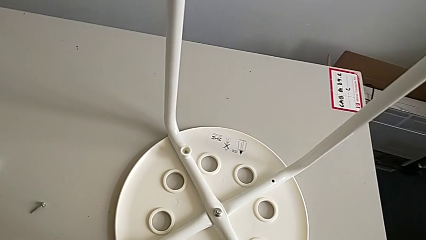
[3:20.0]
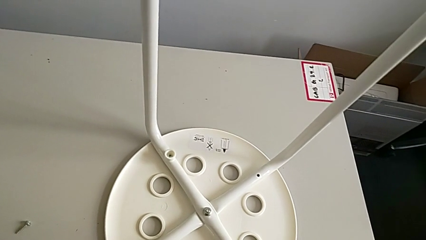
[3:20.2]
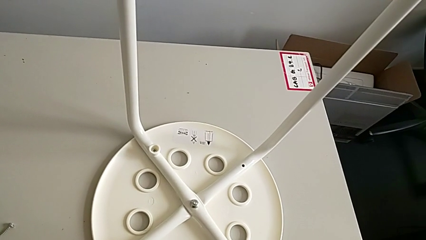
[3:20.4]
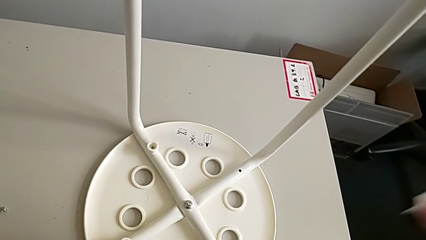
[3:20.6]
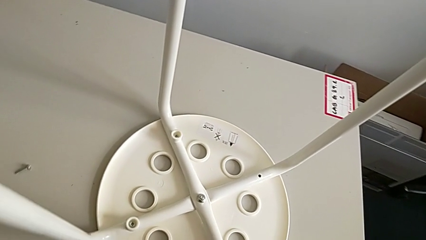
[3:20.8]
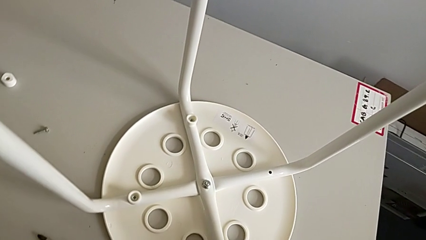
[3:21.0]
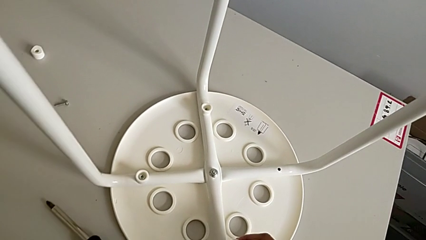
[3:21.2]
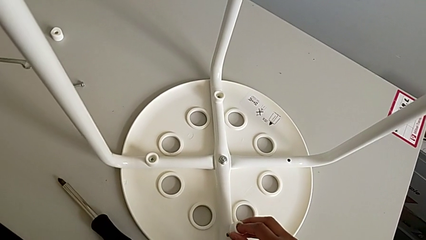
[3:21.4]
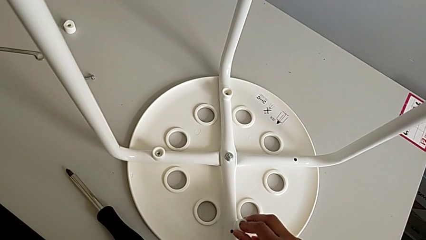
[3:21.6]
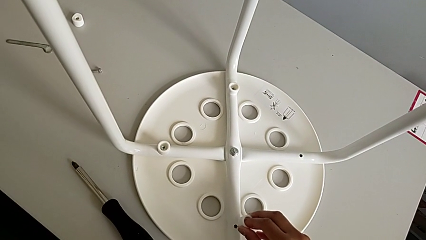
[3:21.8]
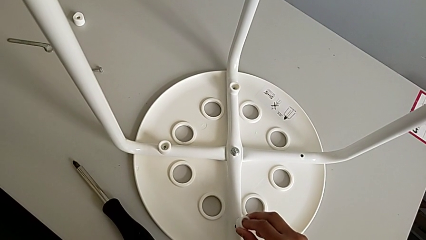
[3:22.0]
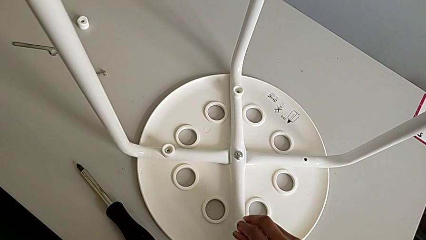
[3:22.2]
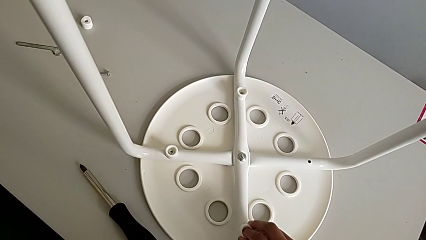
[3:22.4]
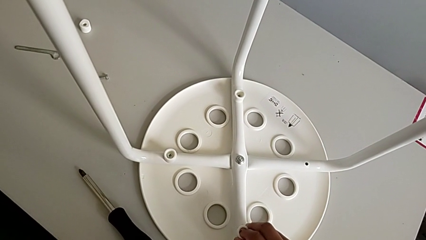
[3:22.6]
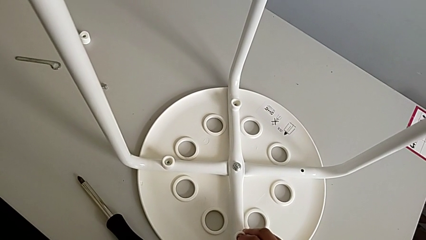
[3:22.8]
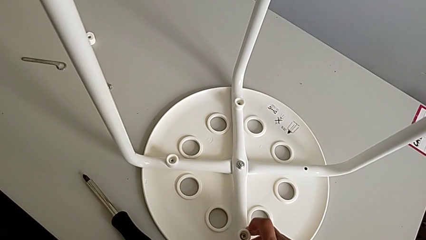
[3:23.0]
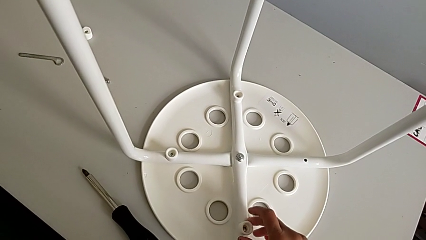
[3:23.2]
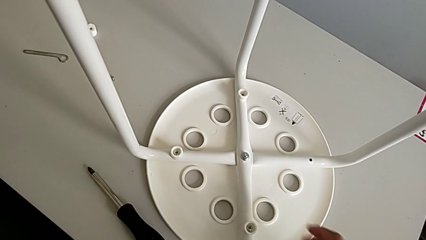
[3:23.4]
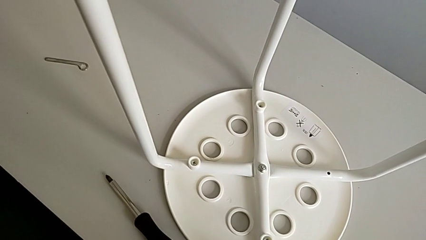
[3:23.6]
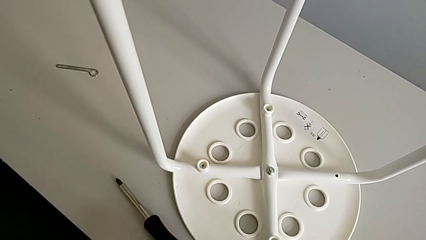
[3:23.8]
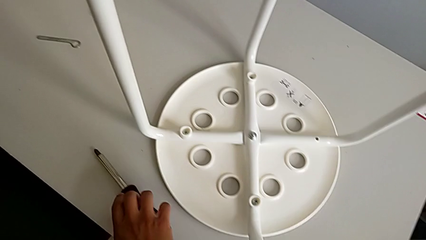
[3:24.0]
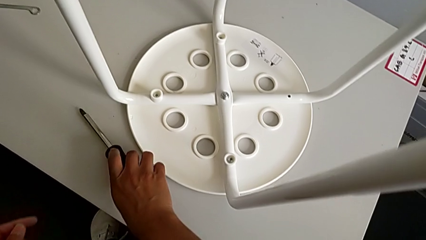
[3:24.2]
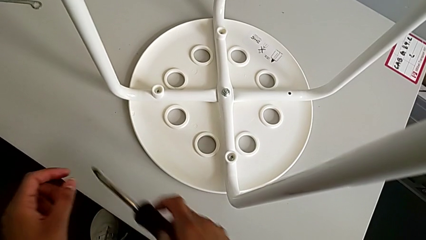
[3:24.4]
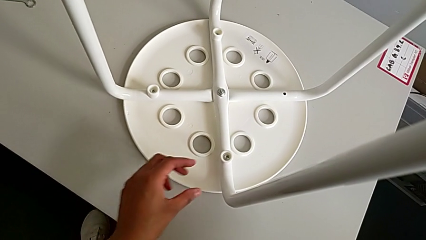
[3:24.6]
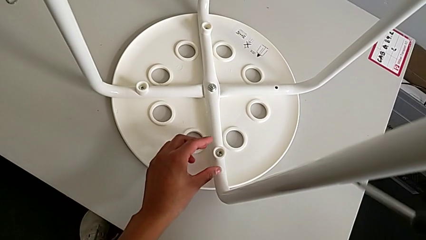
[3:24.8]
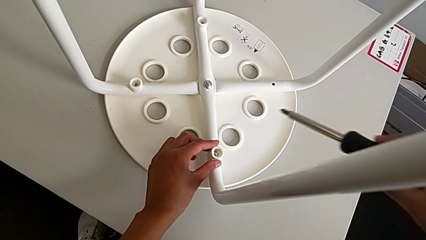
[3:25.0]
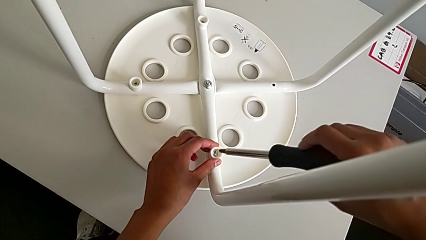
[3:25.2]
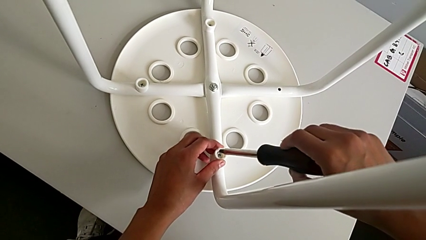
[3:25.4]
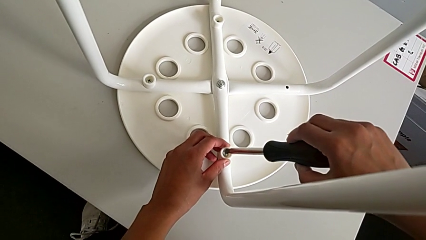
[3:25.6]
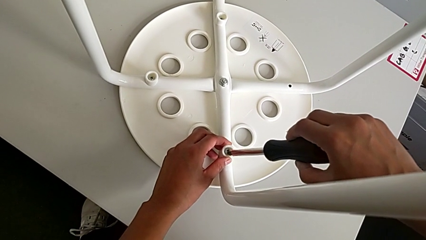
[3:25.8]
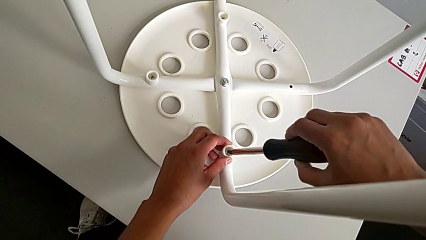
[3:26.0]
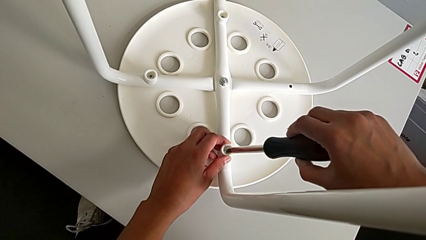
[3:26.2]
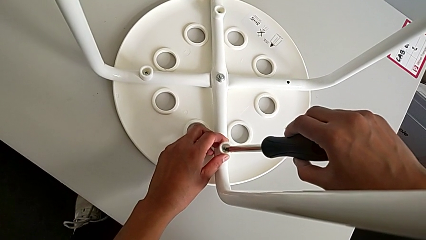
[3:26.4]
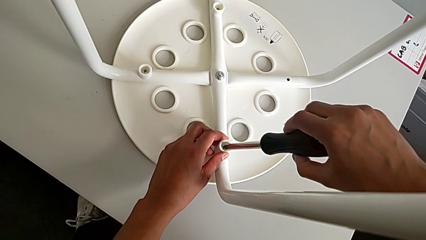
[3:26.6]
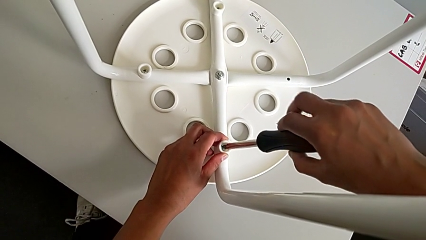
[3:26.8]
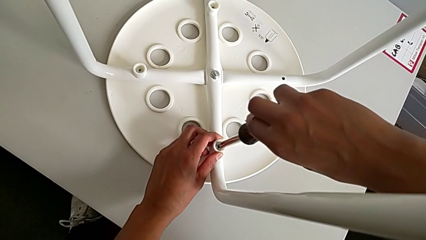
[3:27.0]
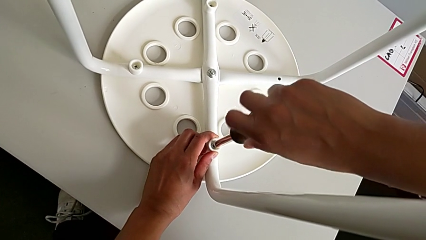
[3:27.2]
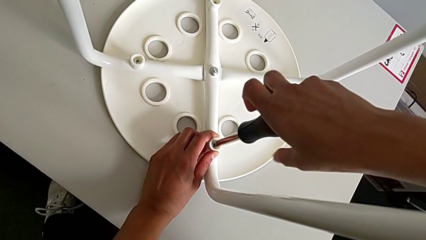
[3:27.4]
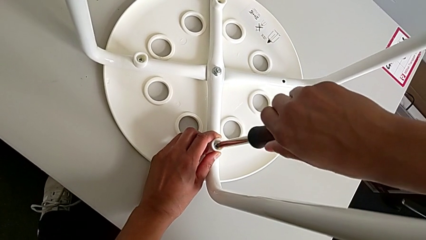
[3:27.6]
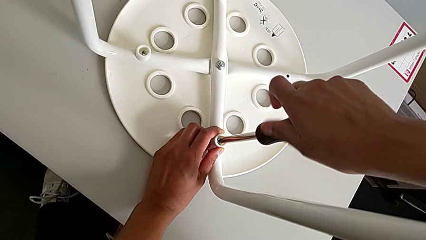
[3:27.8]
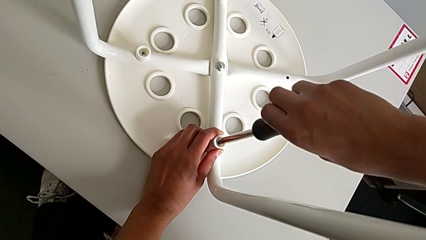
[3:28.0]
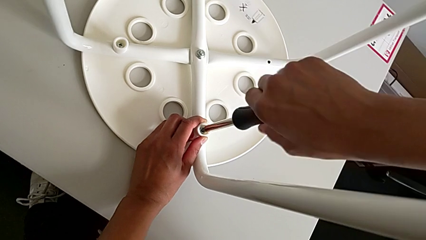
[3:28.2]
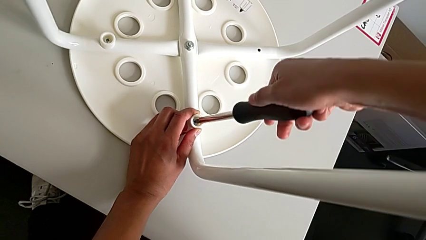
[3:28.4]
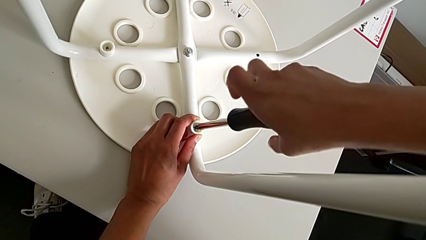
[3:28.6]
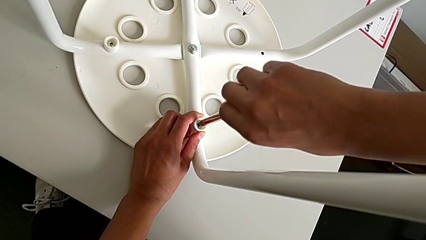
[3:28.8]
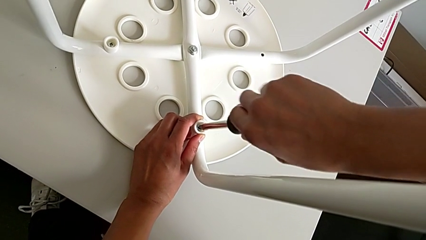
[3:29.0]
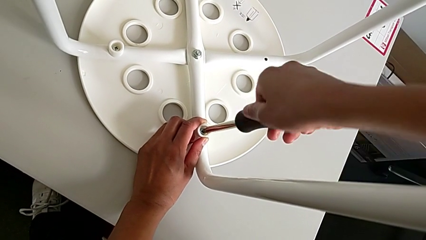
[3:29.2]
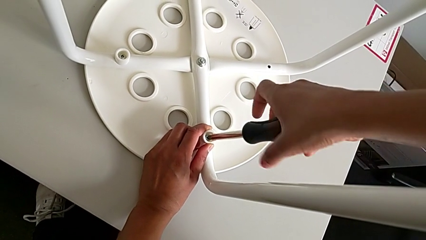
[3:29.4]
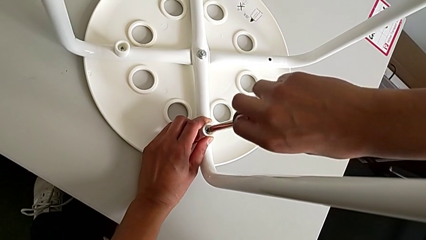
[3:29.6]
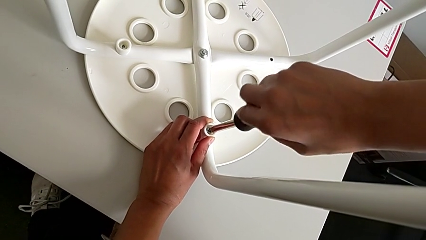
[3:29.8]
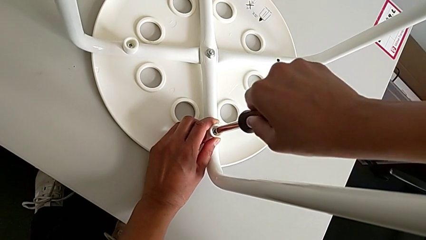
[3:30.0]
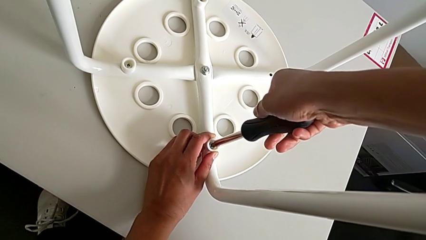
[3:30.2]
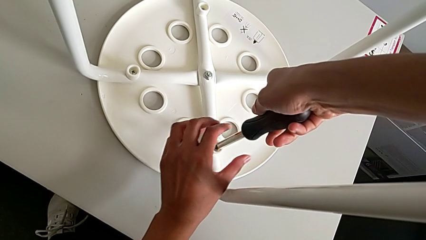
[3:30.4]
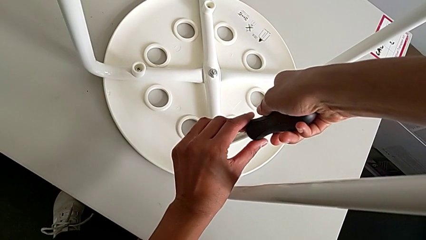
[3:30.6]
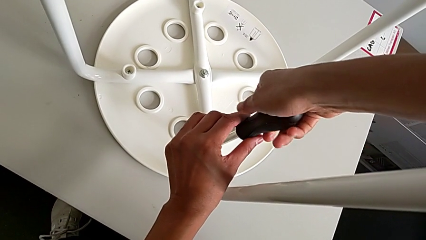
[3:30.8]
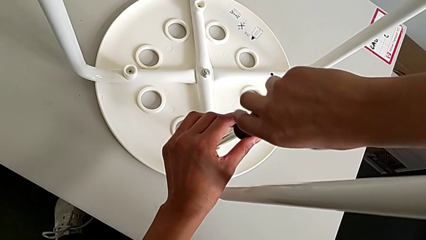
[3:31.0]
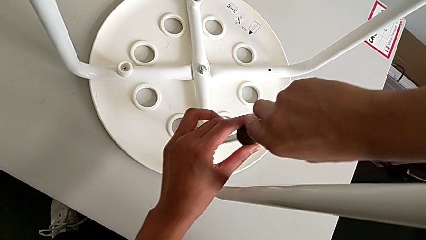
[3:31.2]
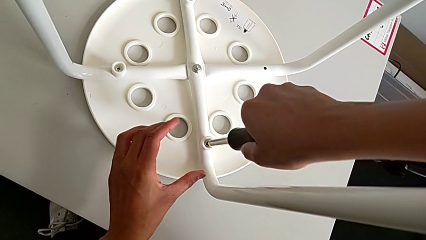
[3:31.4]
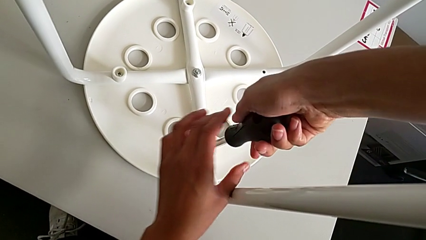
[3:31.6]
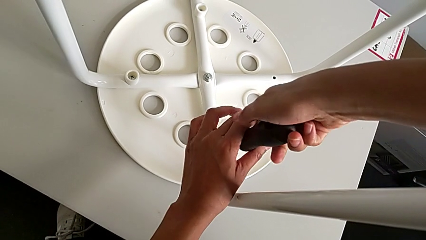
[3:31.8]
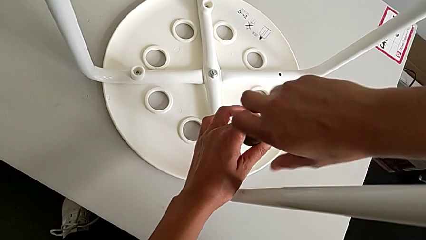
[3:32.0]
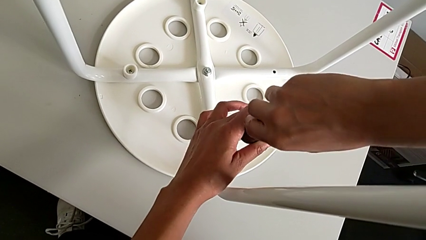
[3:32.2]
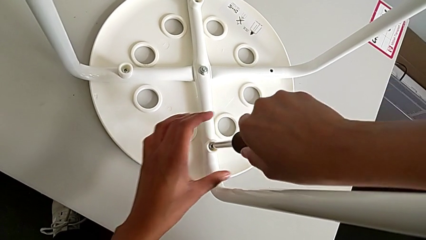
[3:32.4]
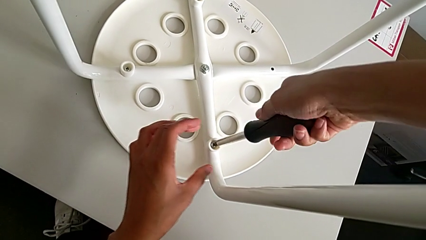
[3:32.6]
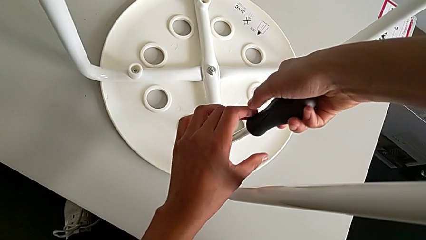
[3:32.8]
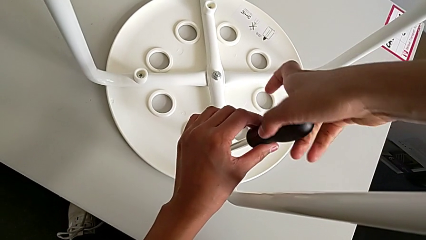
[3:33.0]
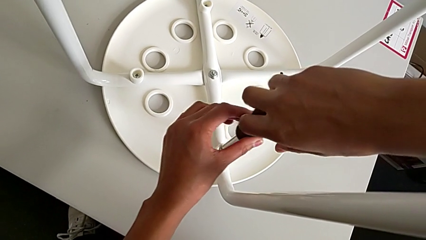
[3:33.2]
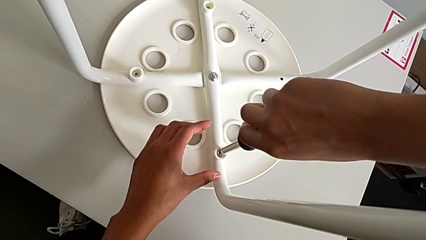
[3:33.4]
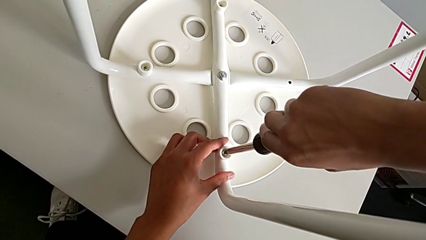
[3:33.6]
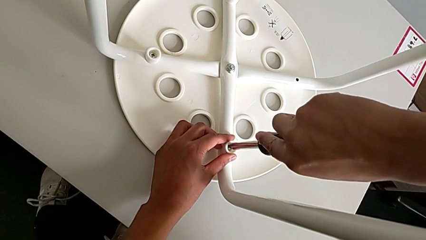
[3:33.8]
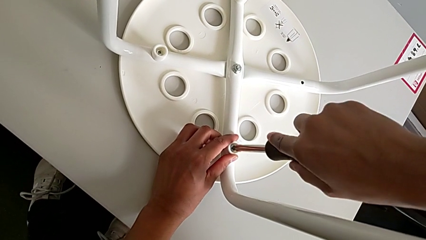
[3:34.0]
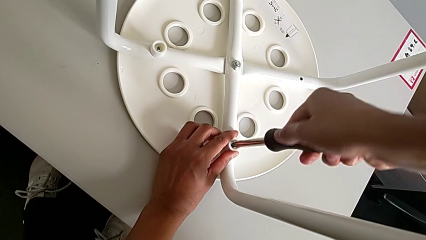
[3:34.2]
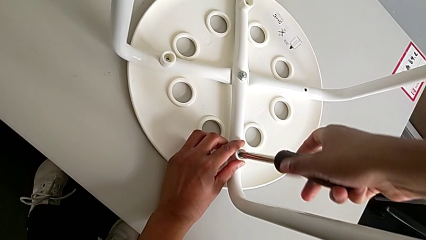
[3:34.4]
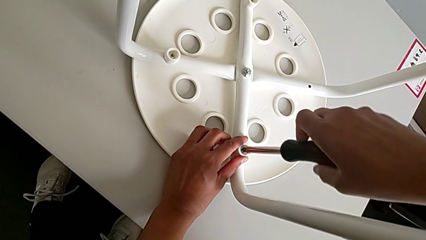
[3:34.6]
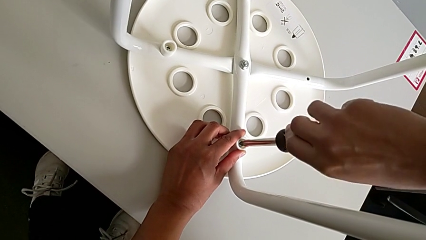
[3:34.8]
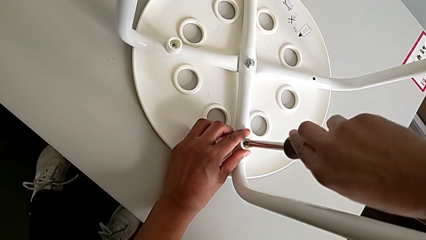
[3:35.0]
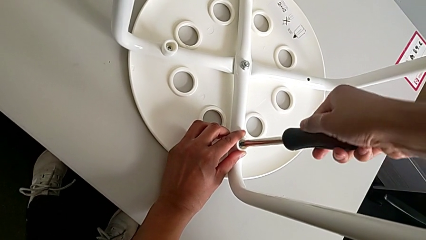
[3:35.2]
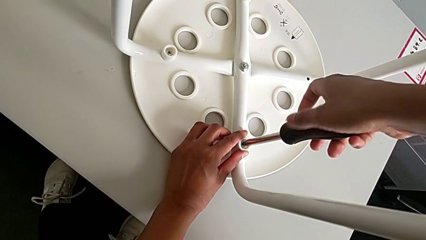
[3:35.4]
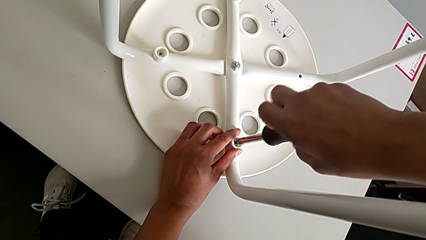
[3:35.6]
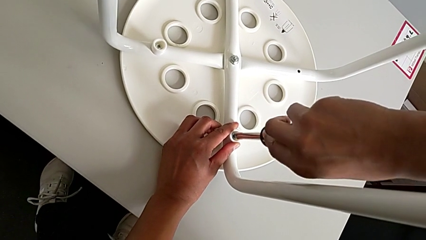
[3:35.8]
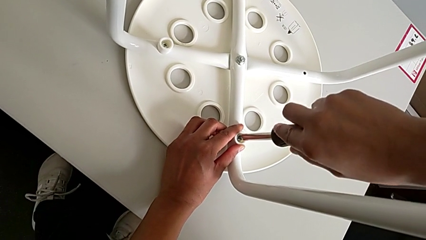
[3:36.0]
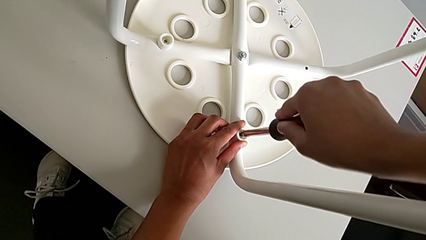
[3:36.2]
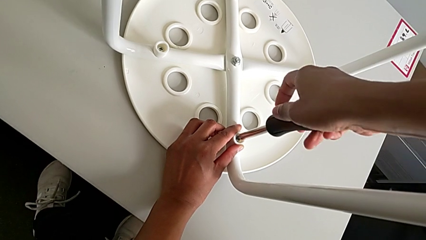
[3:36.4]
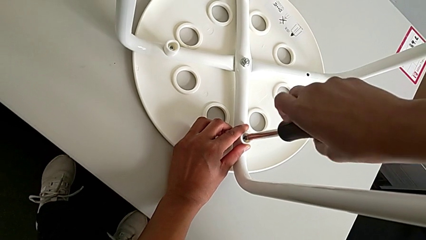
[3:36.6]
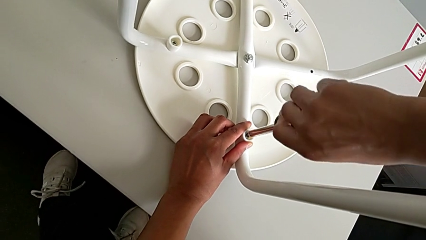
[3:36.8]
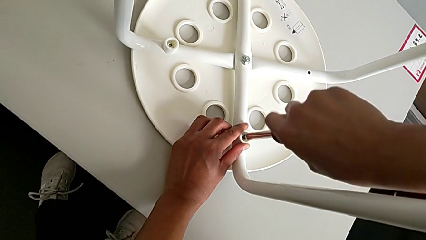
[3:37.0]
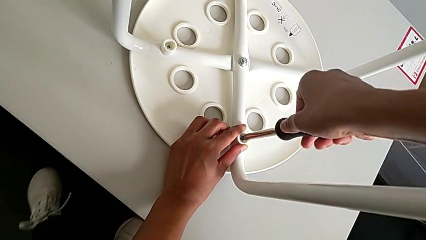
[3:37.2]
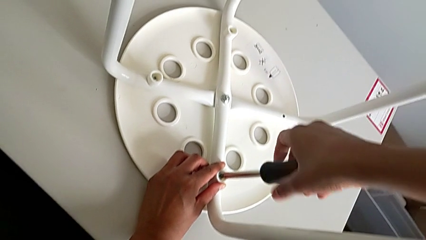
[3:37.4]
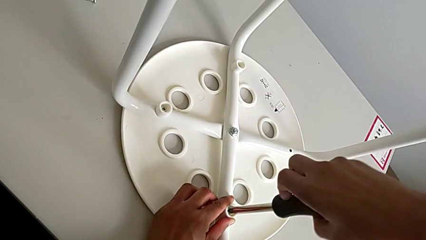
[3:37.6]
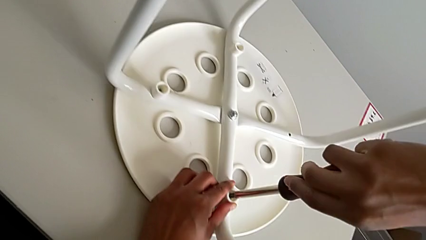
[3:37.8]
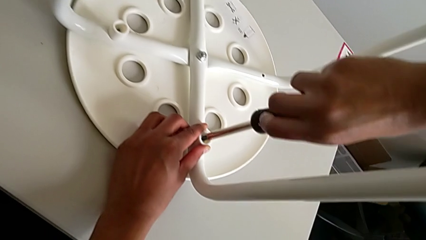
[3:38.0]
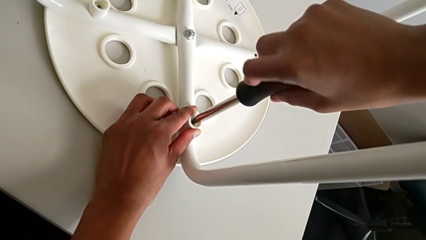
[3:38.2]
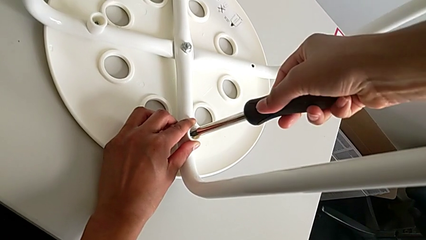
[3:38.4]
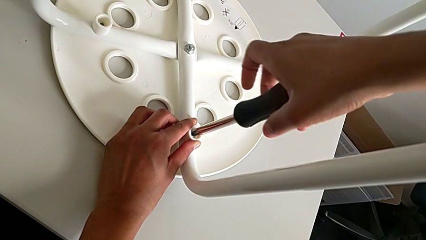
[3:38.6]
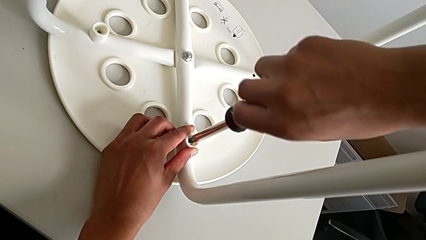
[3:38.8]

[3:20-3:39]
The camera wearer is assembling a white tray. They insert the third screw, grab the screwdriver, insert it and begin to screw the screw.
